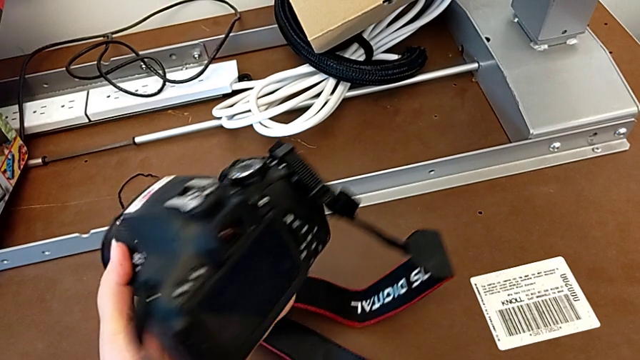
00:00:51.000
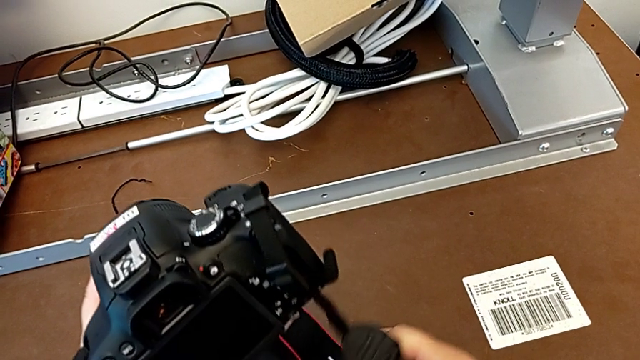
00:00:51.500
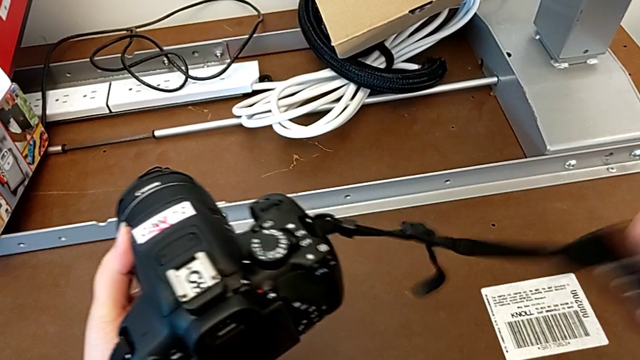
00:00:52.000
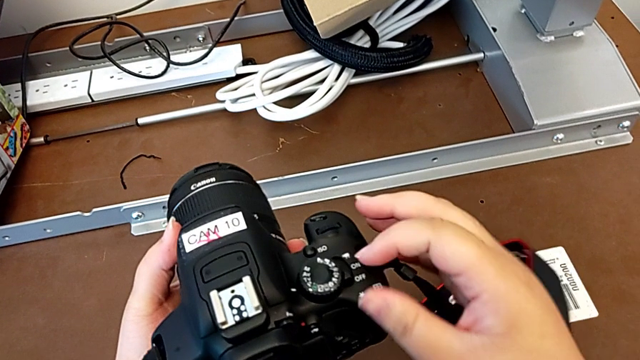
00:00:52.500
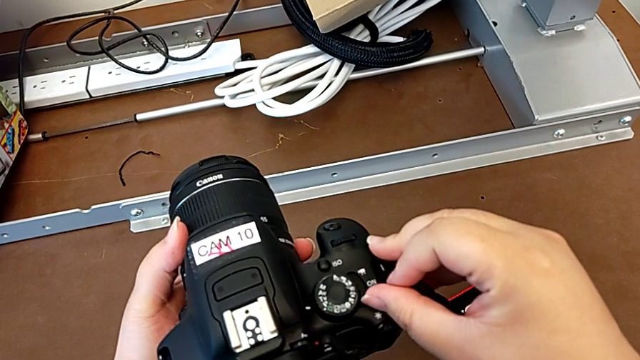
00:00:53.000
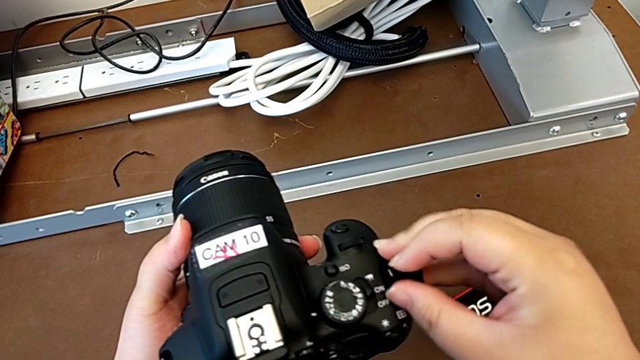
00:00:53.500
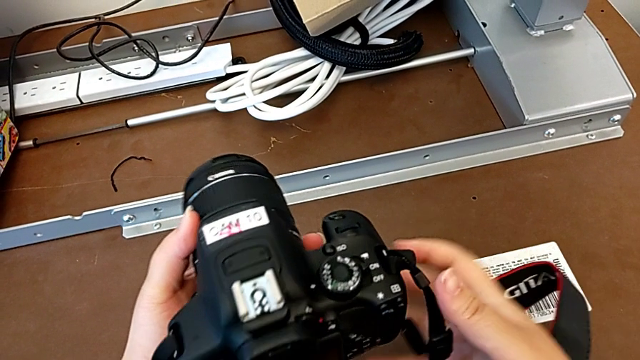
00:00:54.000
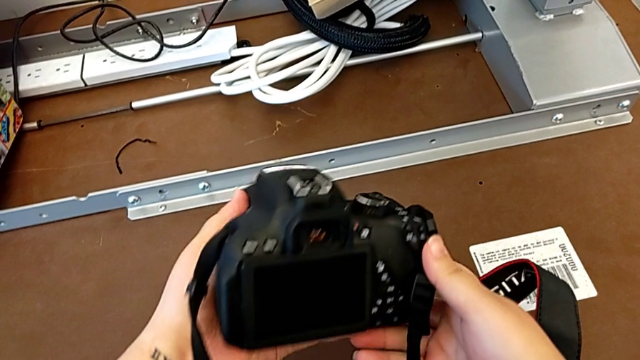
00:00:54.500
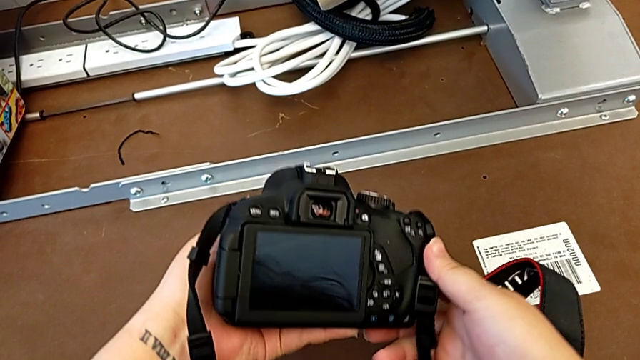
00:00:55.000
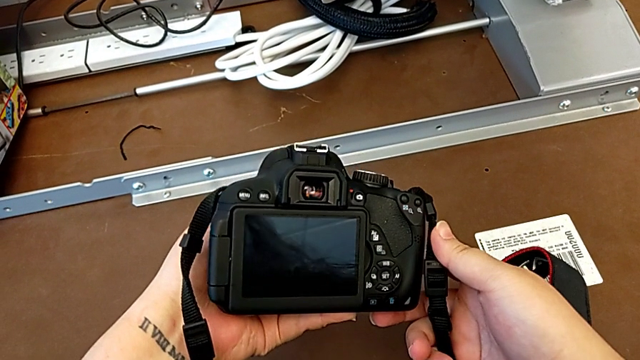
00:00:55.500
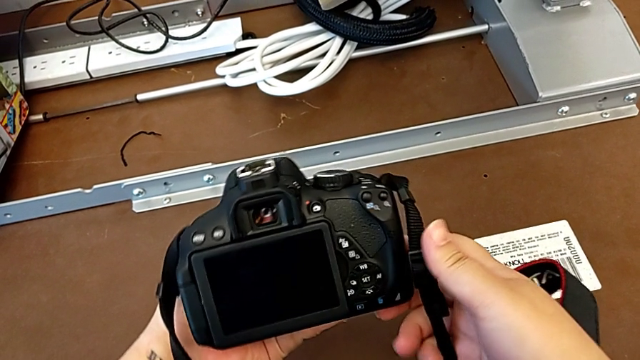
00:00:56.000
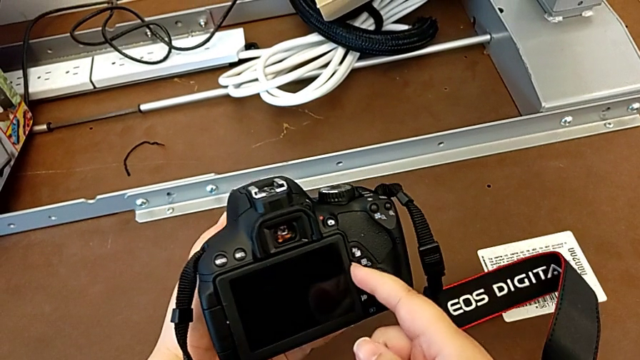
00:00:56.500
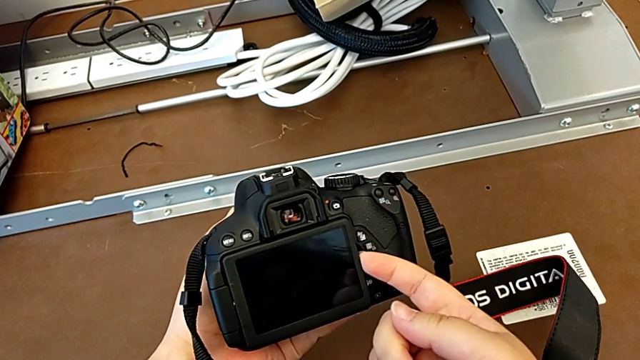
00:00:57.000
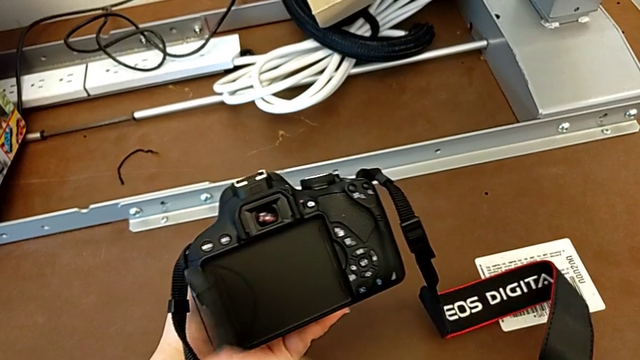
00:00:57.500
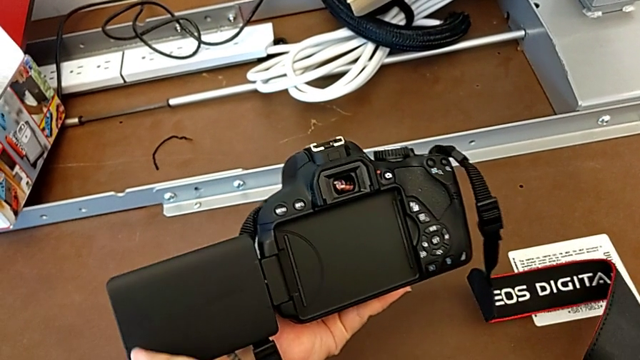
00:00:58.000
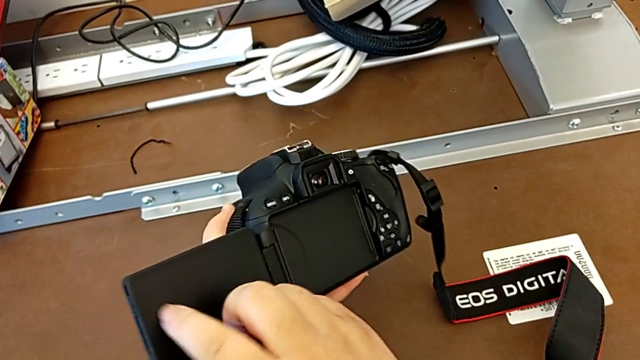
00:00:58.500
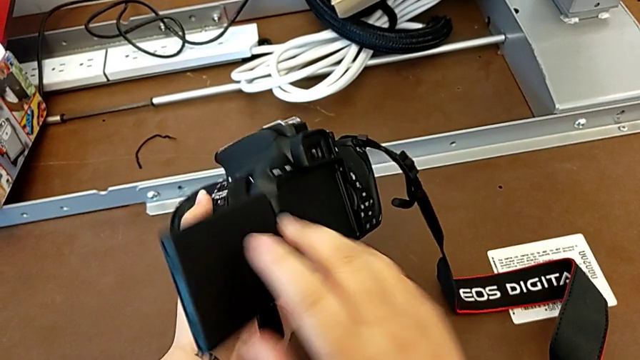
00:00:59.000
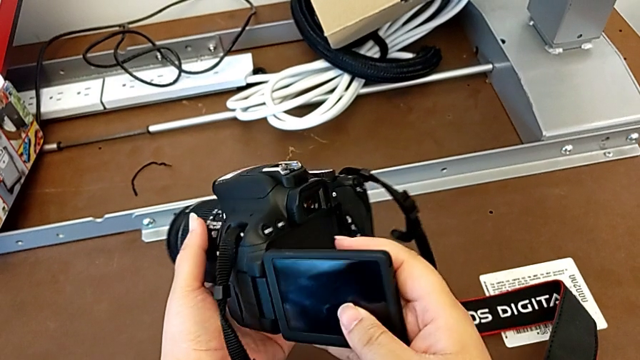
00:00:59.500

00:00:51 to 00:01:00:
The camera wearer turns on their DSLR. They turn the DSLR, turn it on, inspect it, open the display and close it.

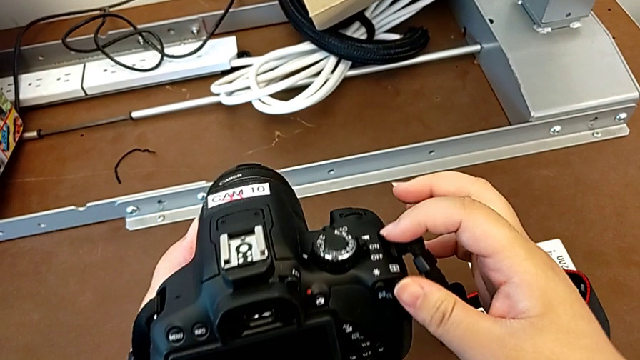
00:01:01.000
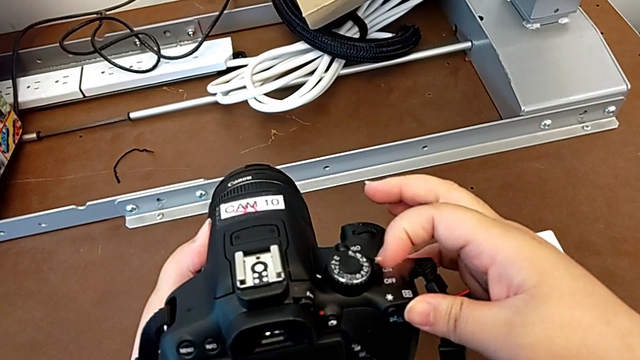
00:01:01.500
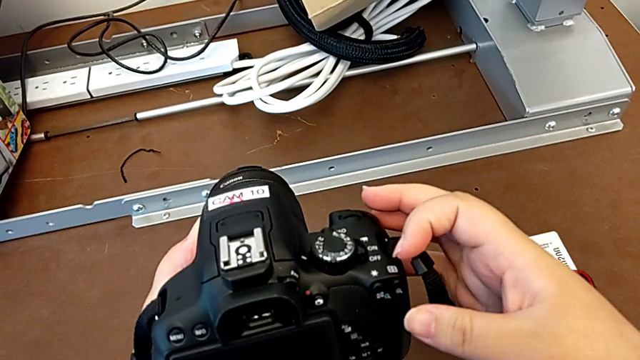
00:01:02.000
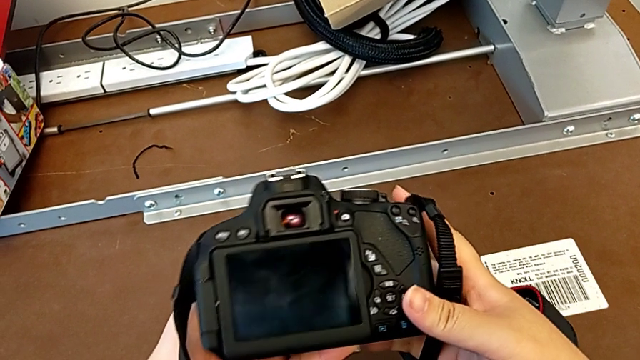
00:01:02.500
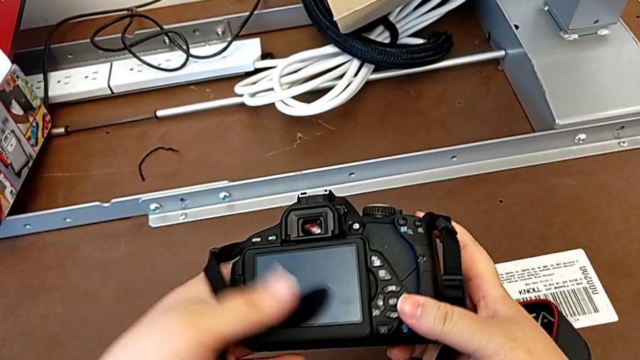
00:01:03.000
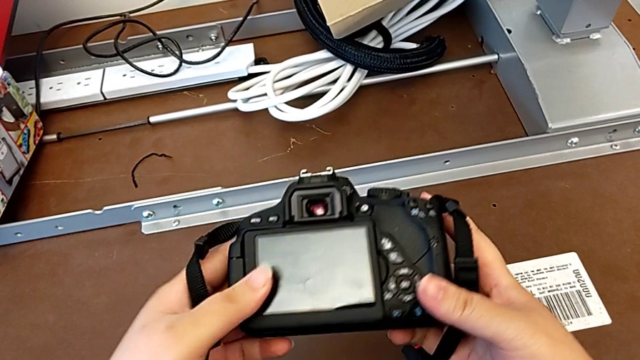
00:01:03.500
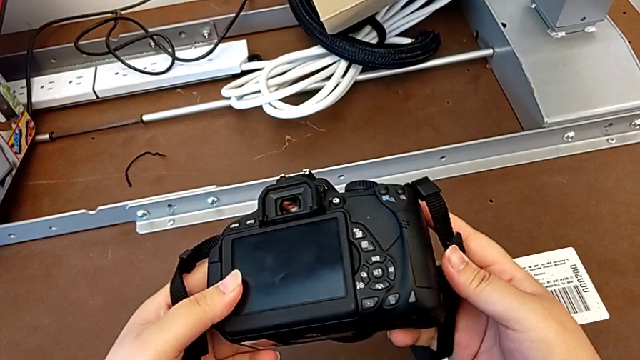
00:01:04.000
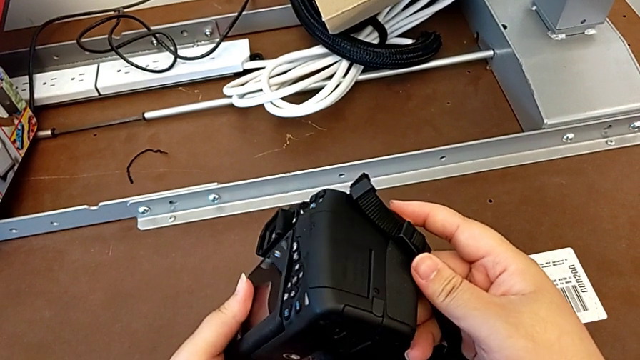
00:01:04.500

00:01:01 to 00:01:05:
The camera wearer turns off their DSLR. They turn off the DSLR and inspect it.

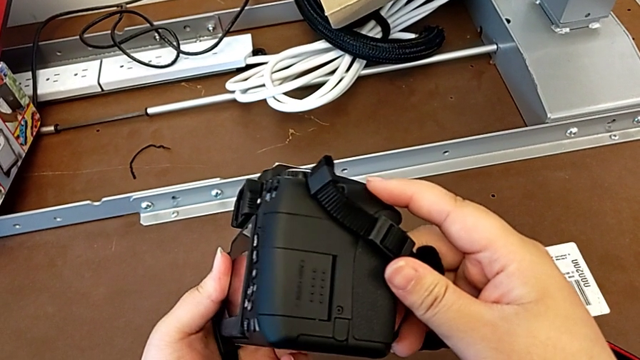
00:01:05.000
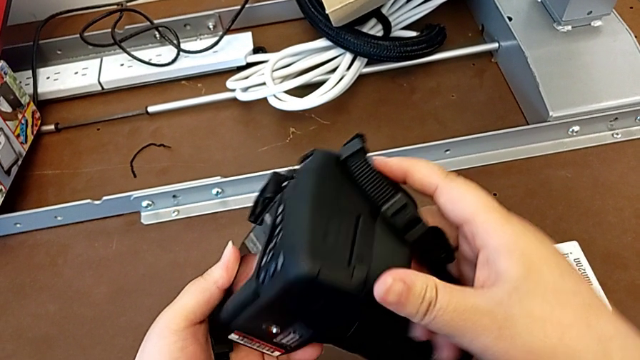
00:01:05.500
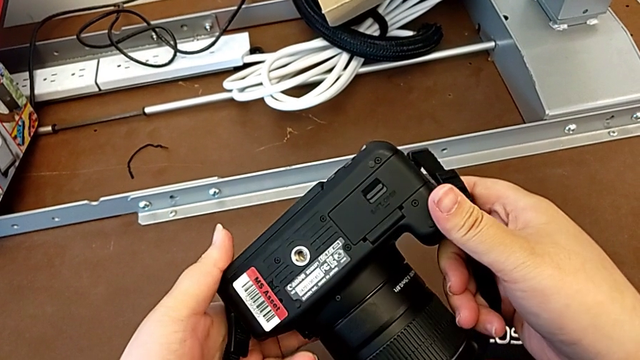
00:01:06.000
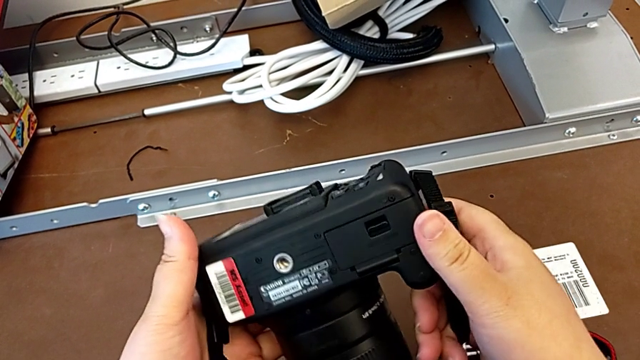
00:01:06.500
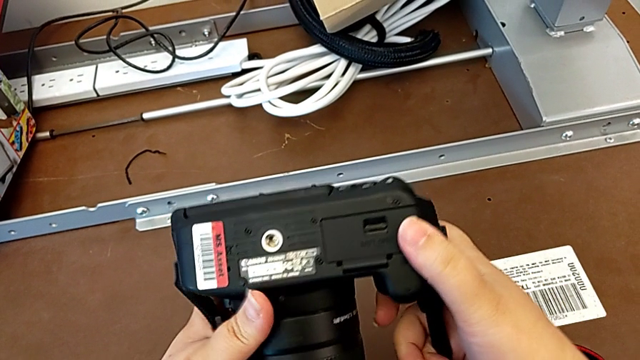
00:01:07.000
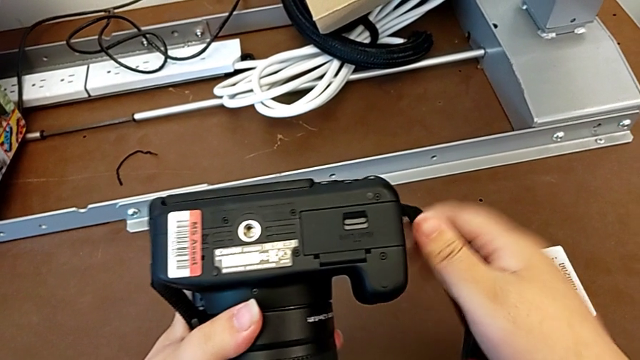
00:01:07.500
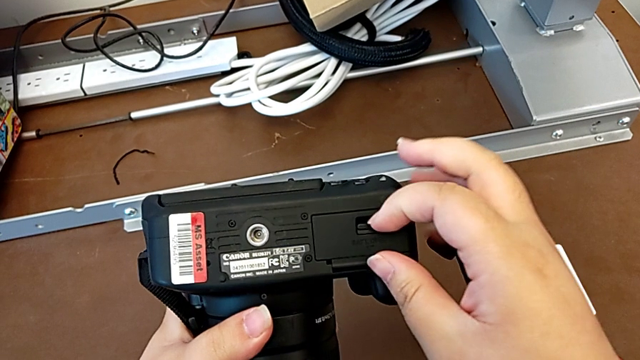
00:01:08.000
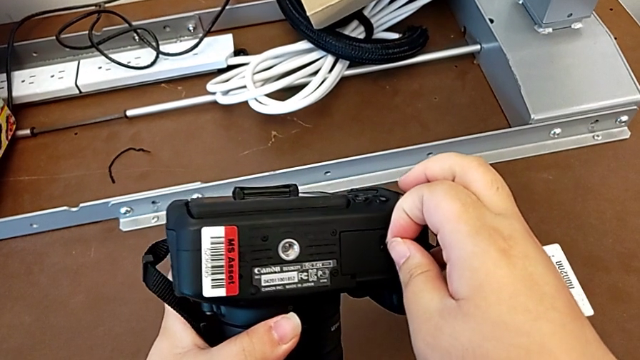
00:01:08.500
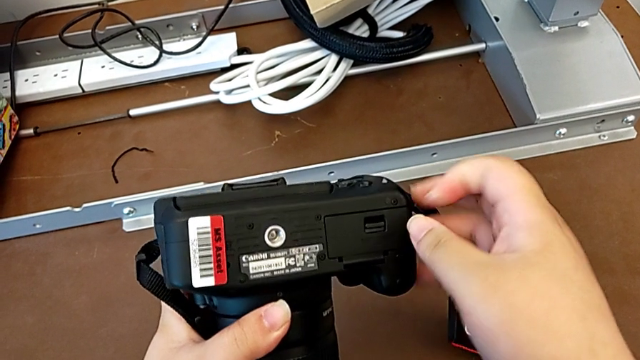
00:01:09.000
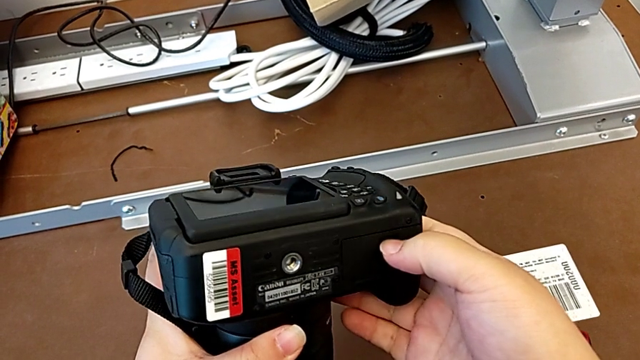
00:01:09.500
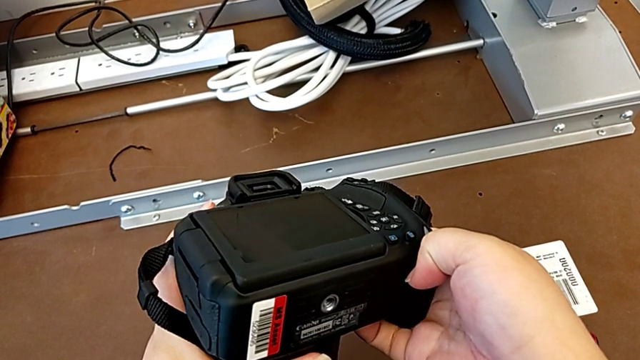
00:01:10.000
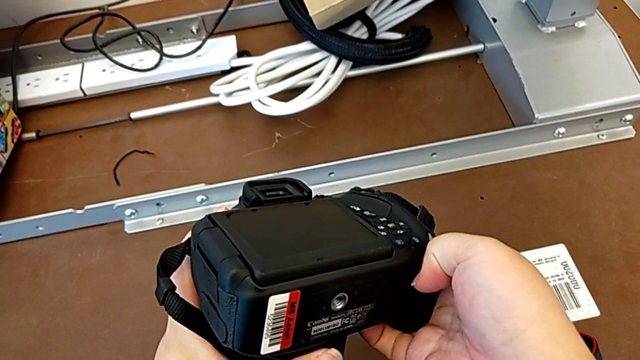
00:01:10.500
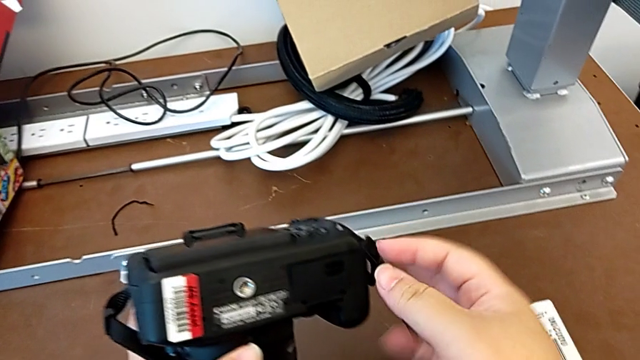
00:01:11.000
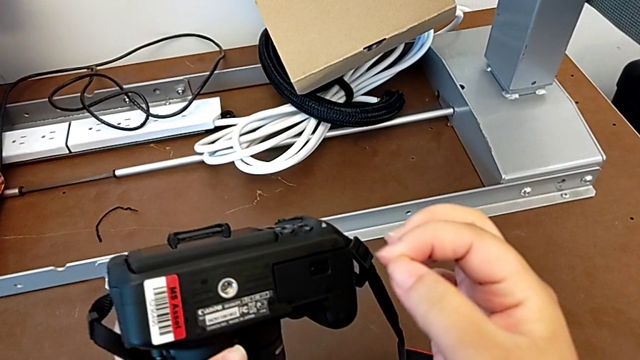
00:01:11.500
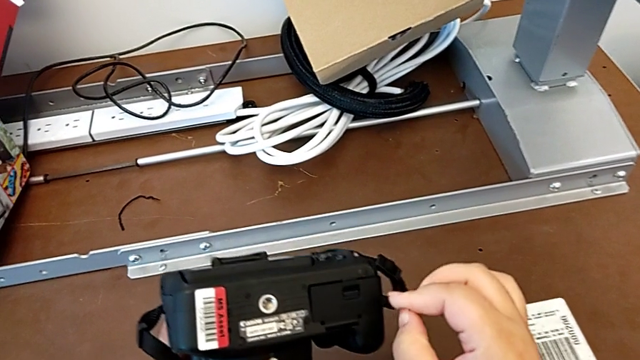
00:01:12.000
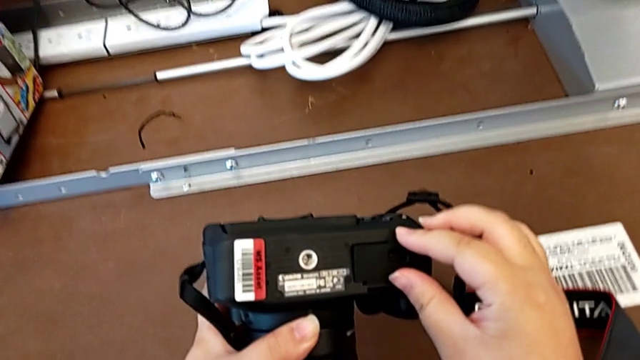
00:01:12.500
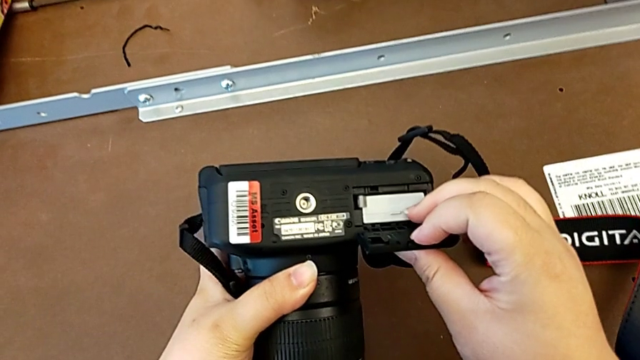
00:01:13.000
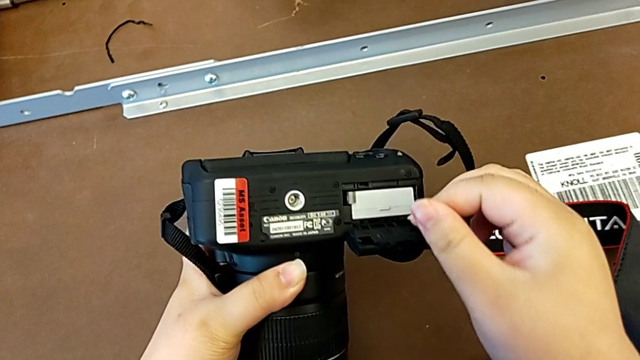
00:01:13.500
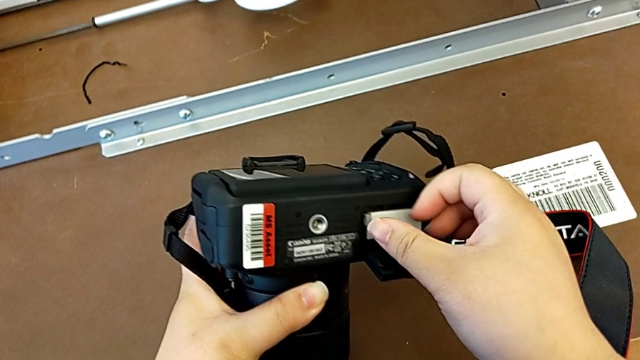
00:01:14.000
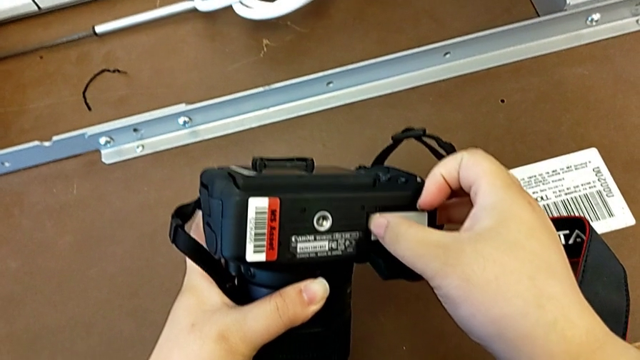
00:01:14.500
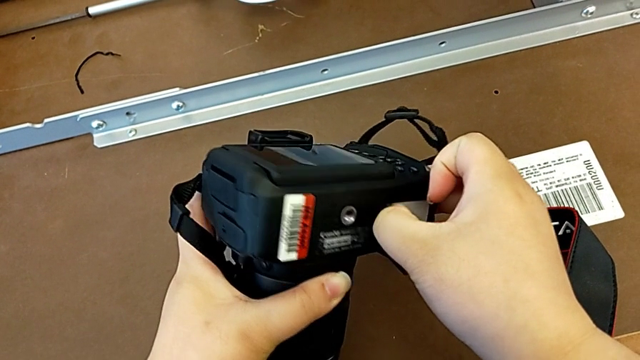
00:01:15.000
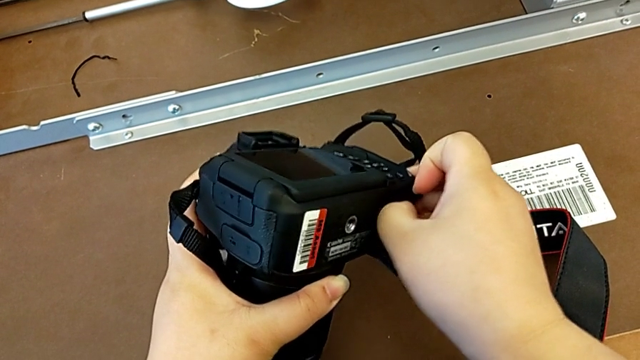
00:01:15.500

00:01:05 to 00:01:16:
The camera wearer is removing the battery from the DSLR. They turn the DSLR, grab the battery door, open it and grab the battery.
